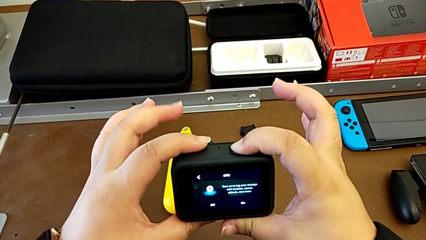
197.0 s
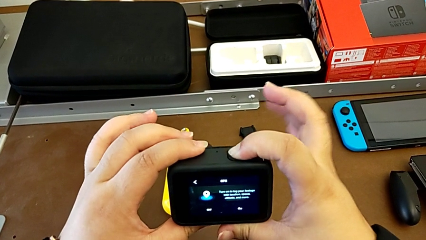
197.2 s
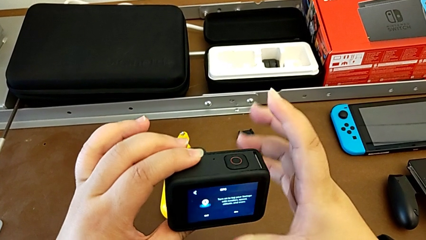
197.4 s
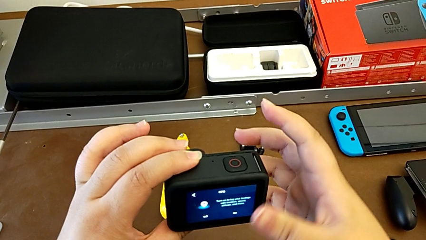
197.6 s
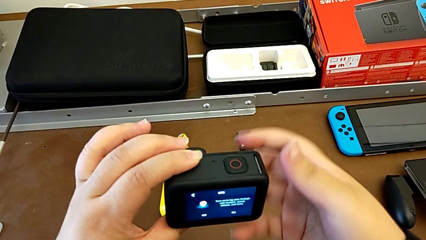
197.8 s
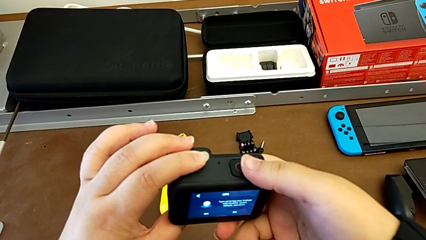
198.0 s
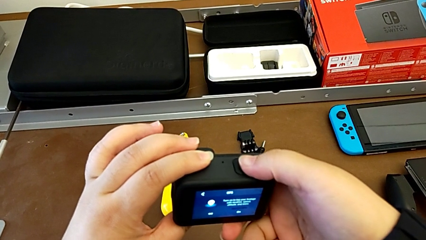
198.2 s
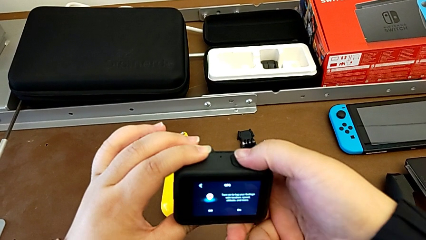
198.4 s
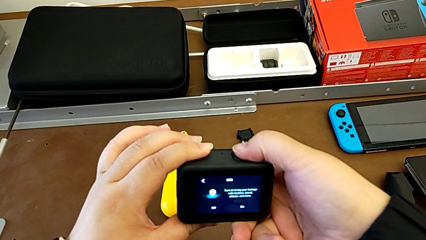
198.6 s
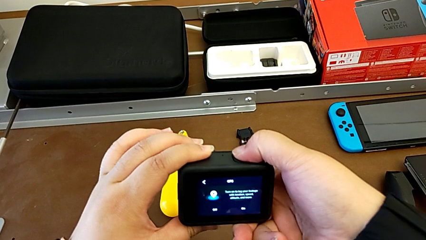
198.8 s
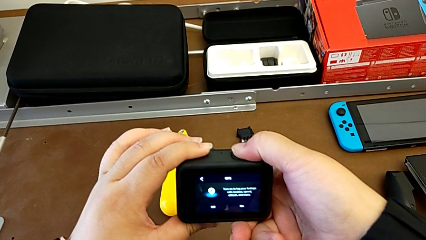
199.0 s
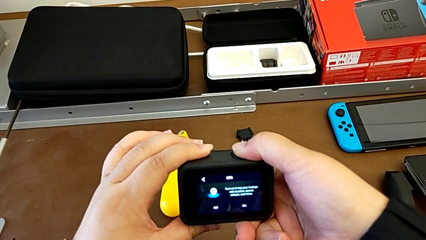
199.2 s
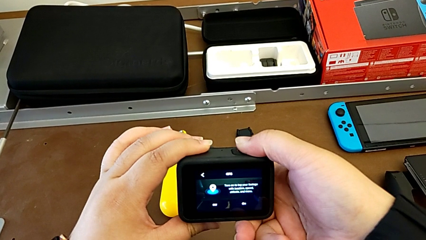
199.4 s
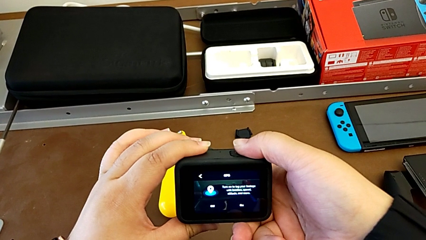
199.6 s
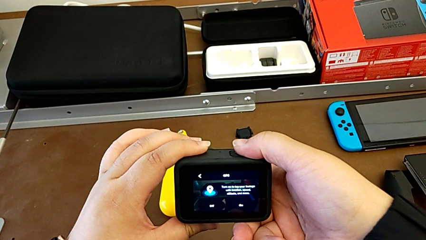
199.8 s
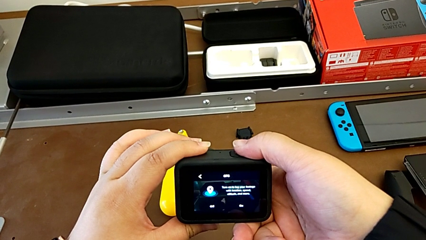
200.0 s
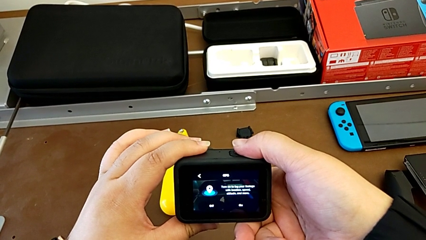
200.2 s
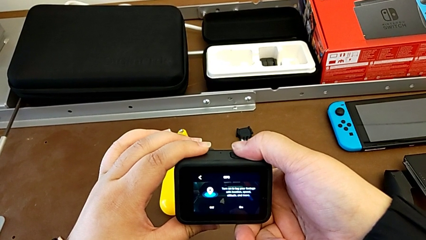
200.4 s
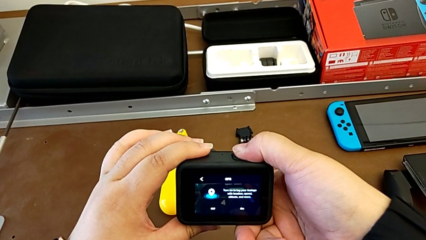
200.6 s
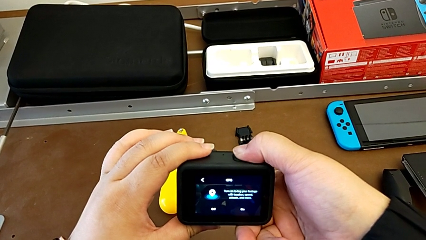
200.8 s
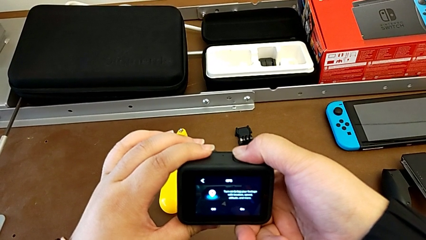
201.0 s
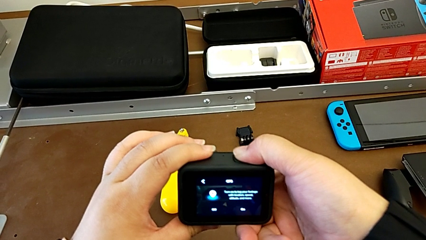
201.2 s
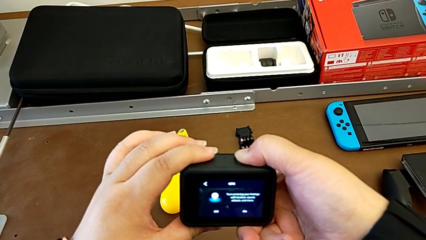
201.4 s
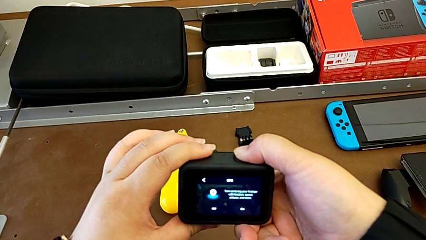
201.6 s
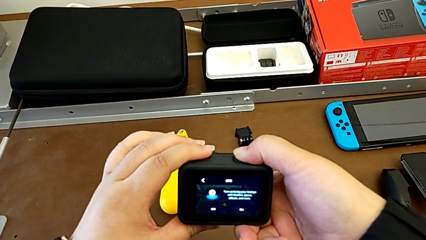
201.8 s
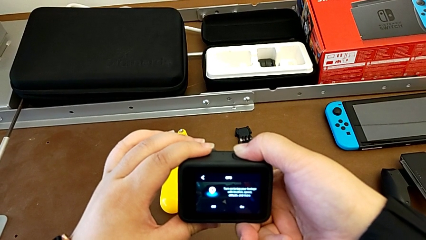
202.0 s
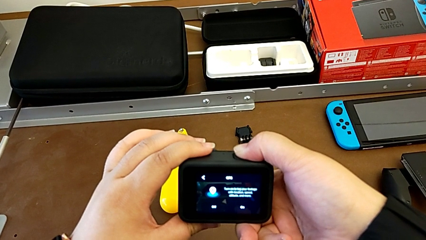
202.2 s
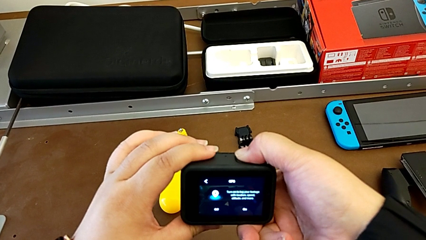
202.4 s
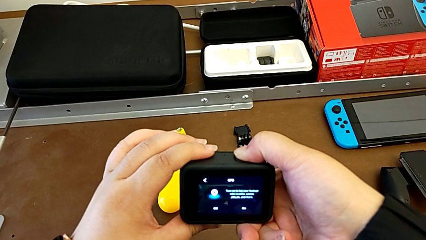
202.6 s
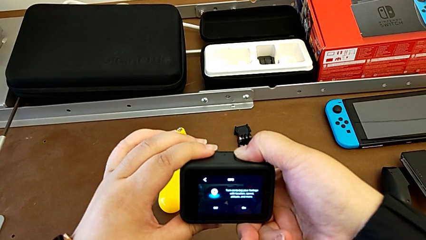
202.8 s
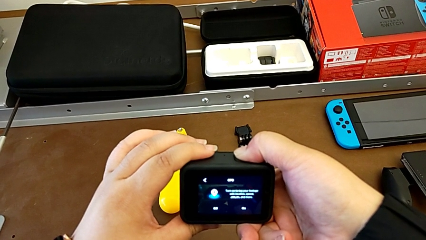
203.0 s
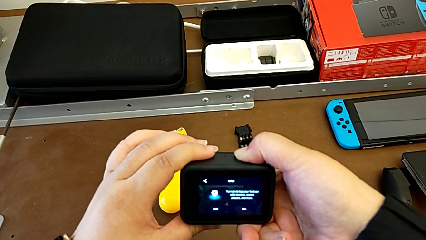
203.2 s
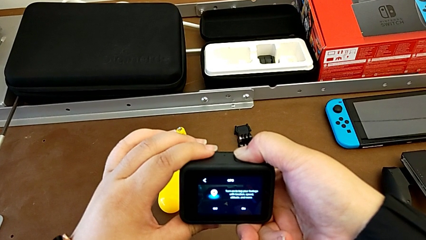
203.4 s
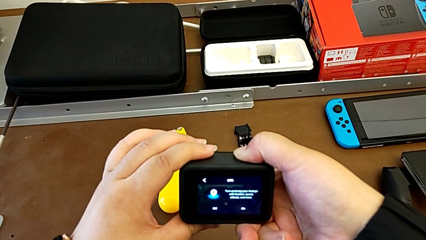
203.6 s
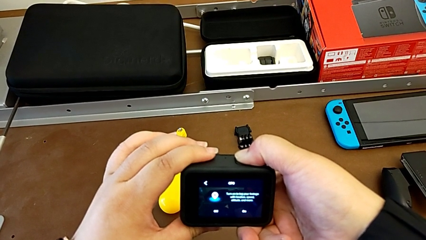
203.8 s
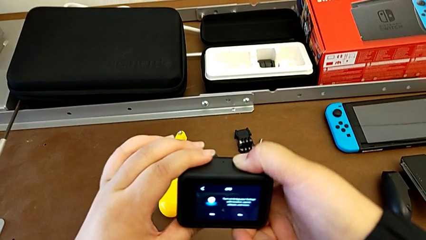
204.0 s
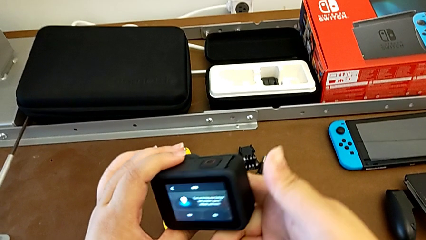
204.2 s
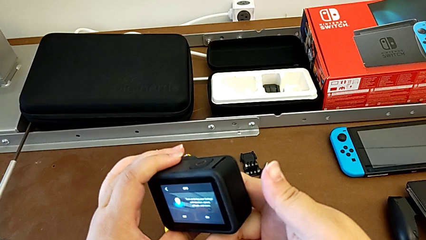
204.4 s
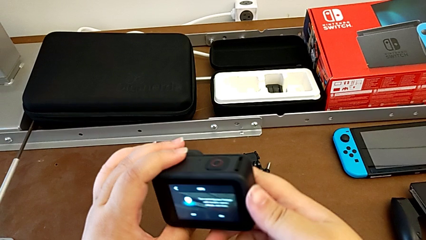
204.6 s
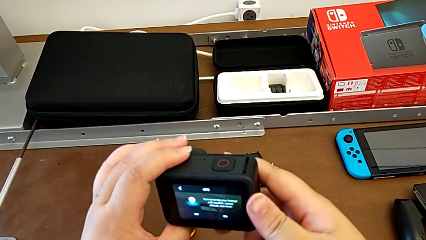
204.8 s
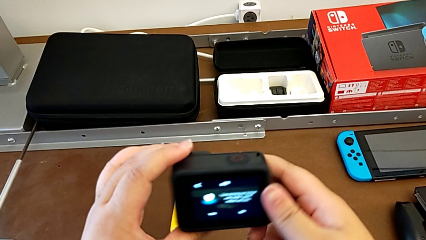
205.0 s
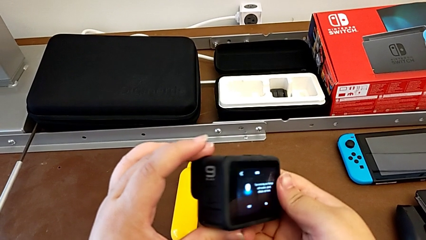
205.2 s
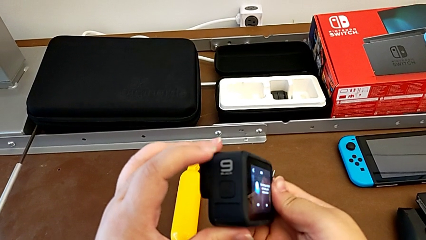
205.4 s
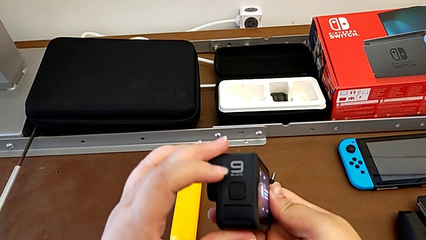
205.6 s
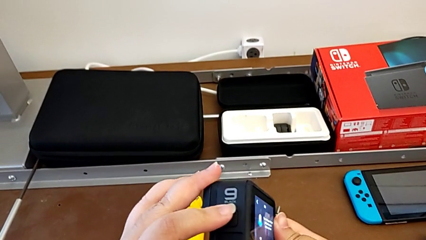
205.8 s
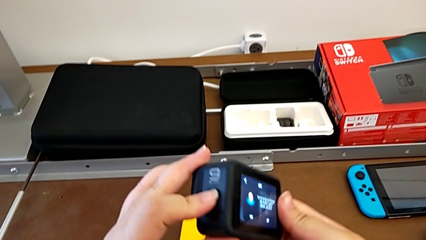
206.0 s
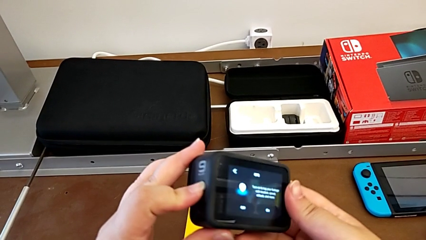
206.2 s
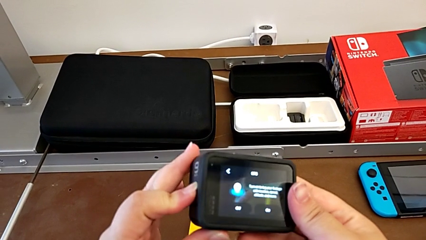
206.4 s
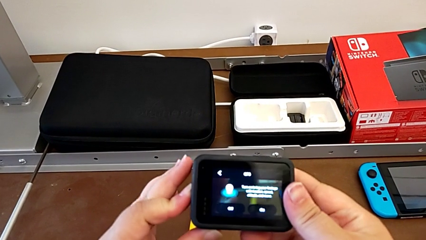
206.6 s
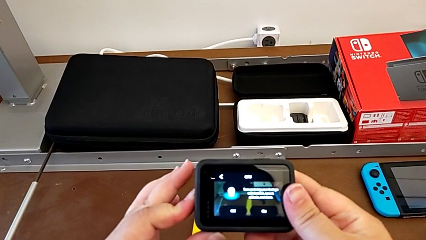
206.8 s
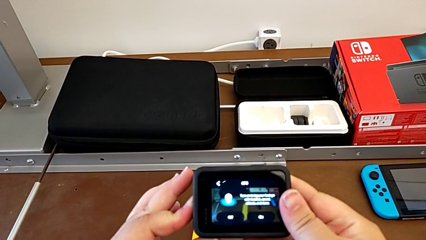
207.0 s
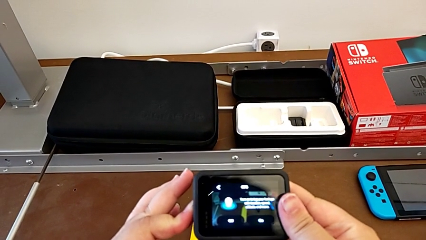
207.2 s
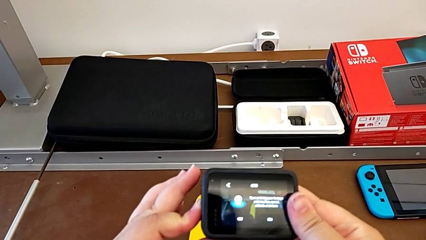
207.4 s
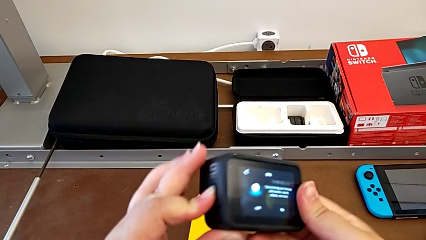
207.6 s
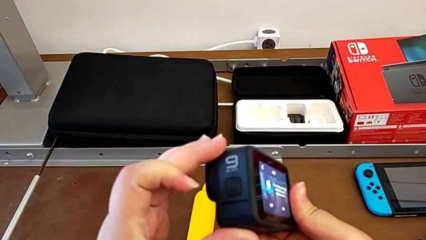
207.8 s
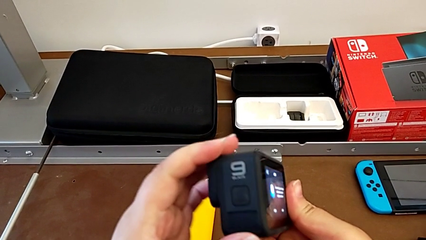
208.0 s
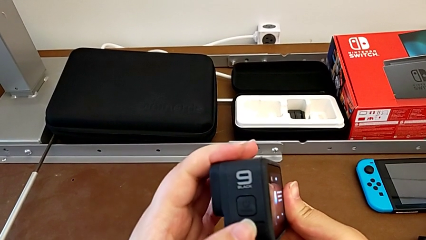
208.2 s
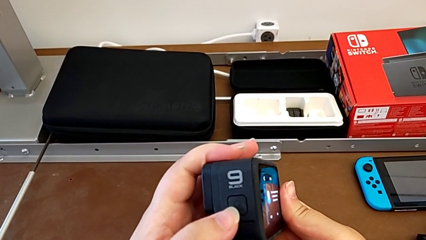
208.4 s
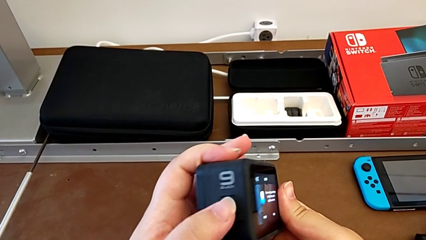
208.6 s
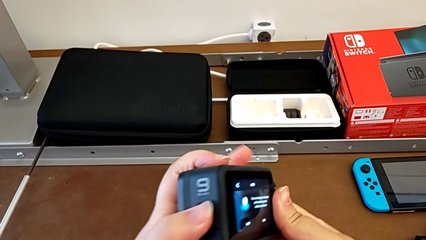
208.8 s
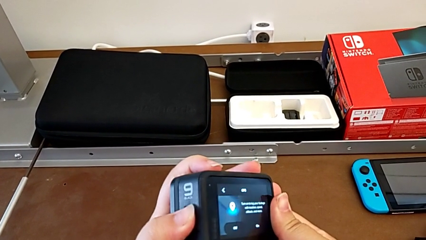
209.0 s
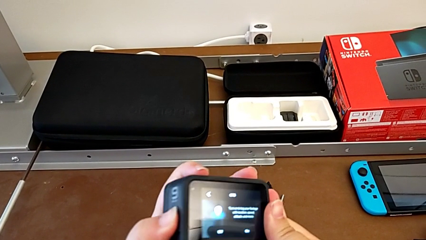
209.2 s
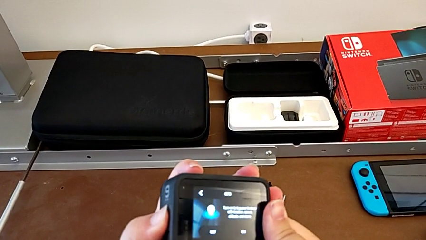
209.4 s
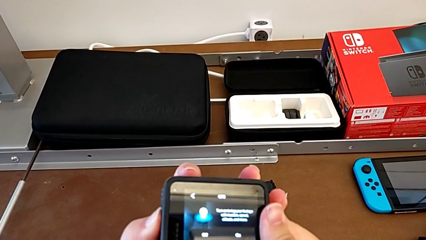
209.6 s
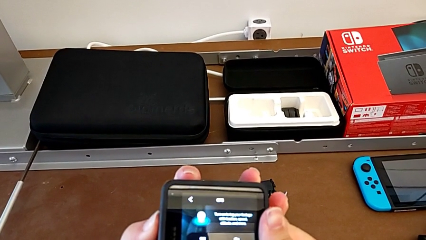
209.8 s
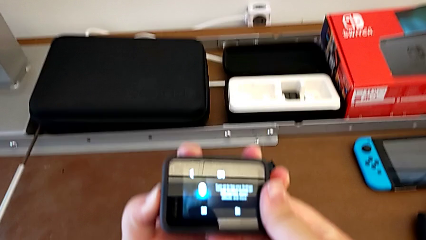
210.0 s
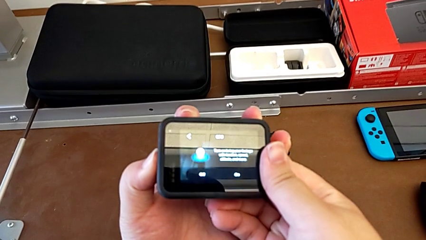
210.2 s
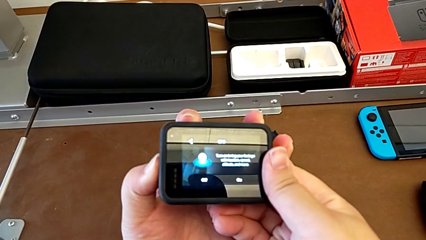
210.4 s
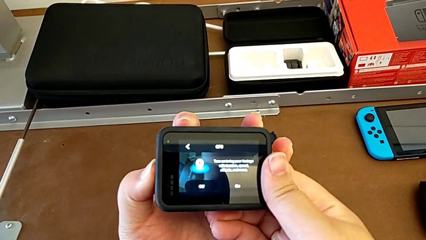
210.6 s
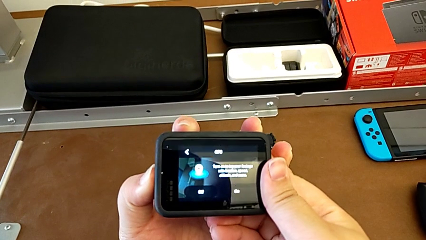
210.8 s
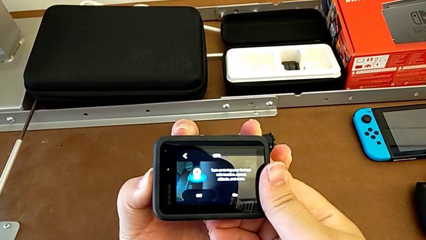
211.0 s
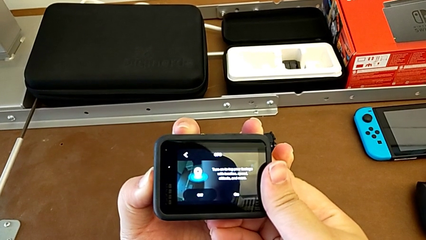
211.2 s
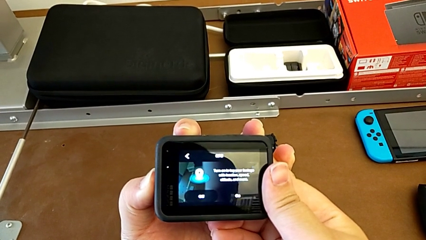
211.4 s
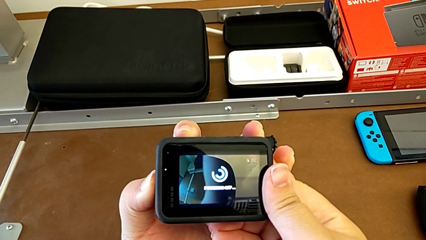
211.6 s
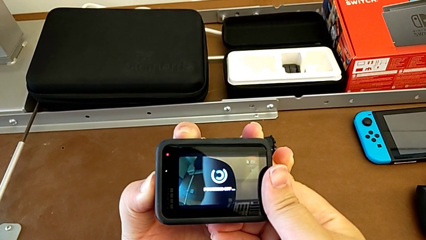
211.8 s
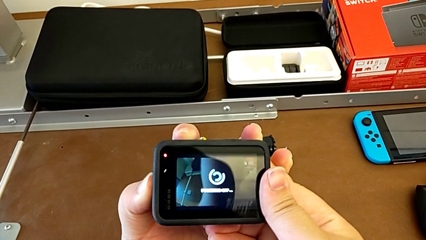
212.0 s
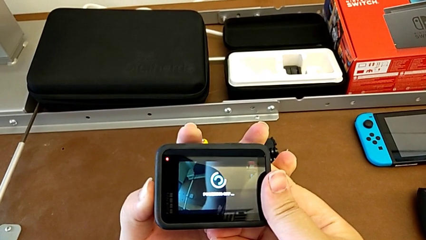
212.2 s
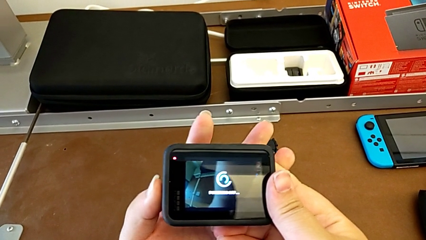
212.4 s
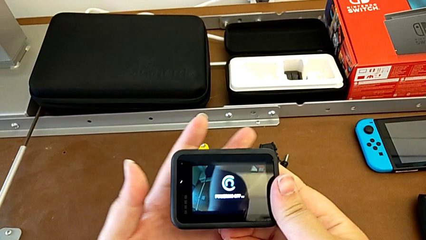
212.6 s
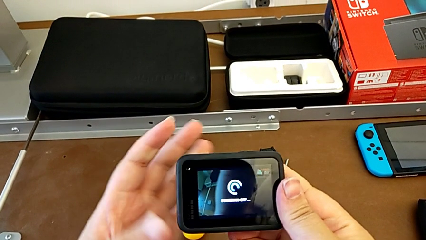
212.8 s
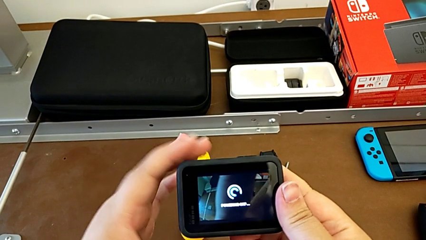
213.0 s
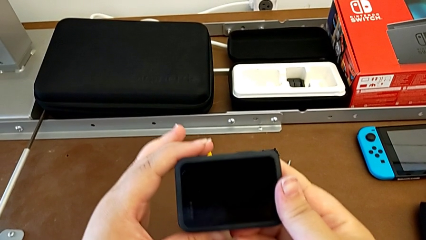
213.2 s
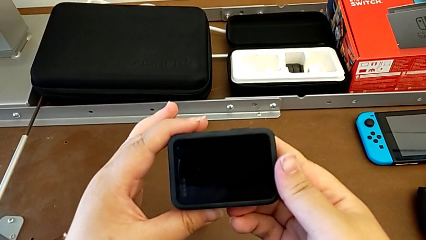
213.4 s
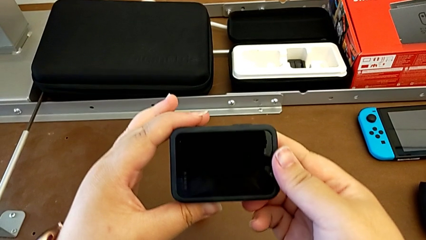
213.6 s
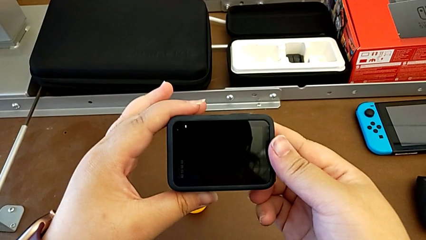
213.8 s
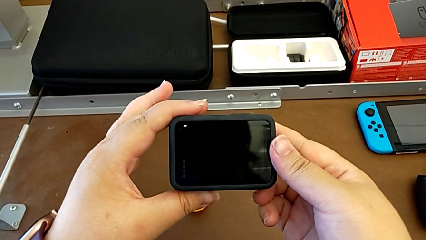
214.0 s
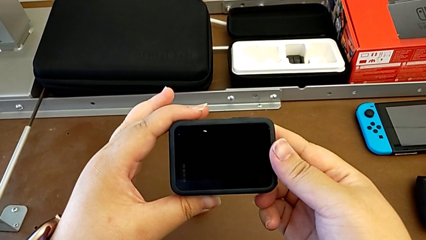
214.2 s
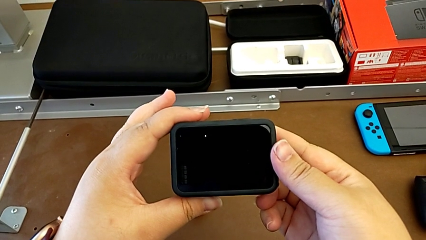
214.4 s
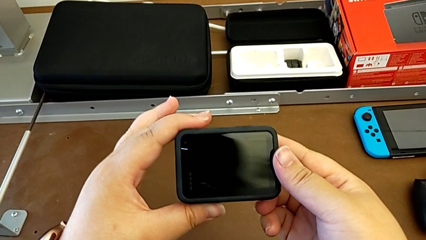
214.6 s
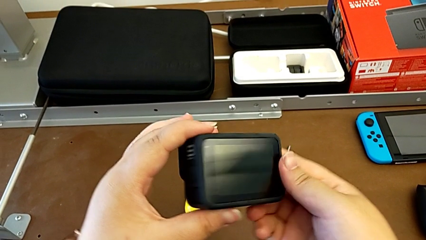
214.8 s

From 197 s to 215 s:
The camera wearer is turning off their GoPro. They keep pressing the button and wrongly turn off the GoPro, pressing the wrong button.
